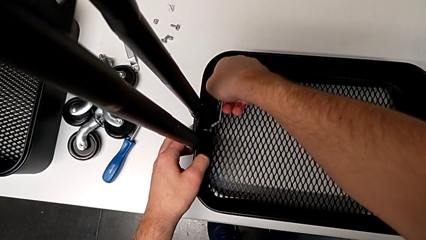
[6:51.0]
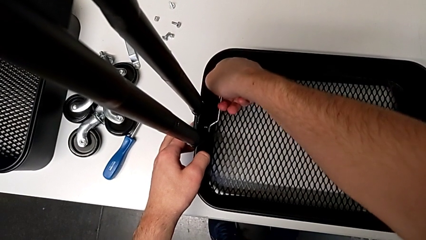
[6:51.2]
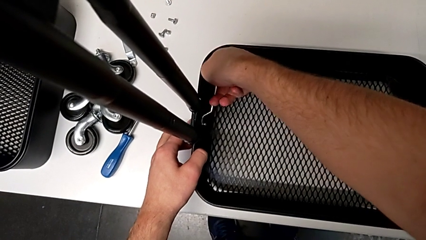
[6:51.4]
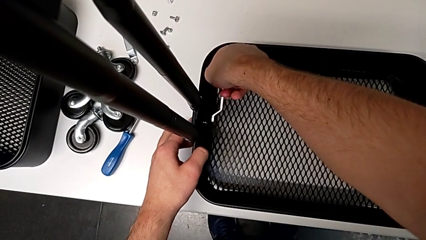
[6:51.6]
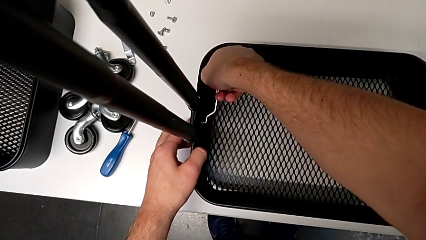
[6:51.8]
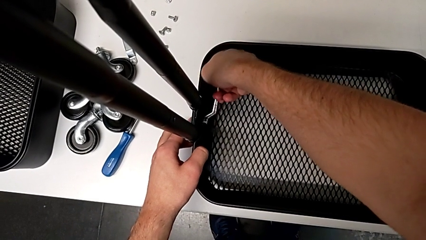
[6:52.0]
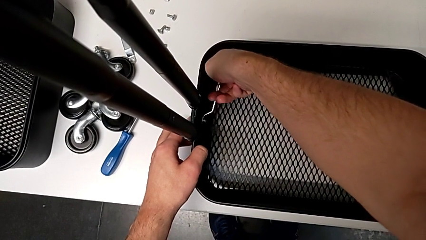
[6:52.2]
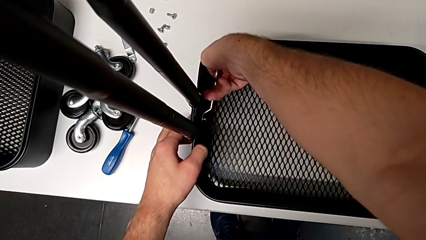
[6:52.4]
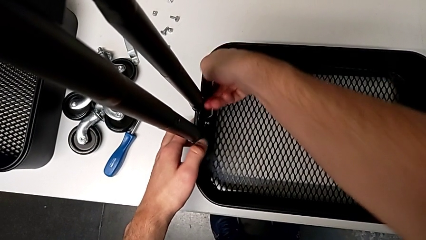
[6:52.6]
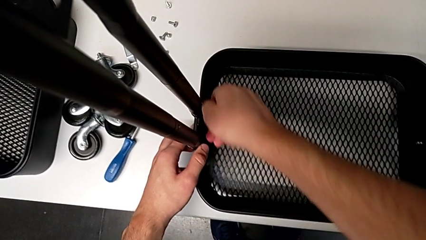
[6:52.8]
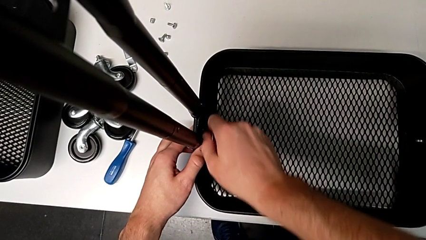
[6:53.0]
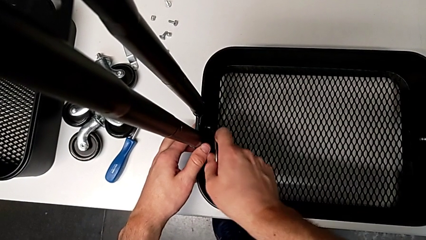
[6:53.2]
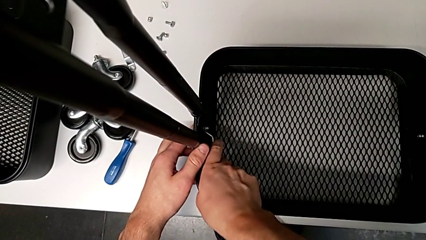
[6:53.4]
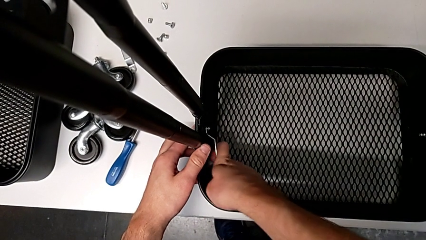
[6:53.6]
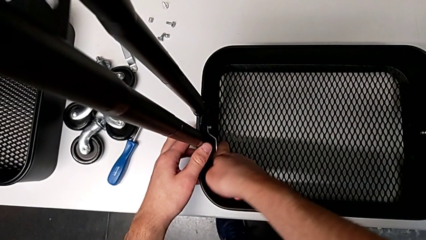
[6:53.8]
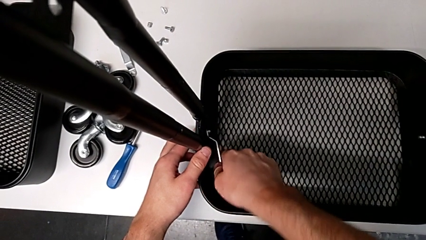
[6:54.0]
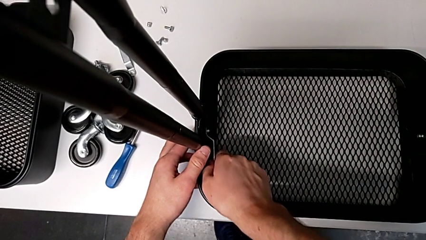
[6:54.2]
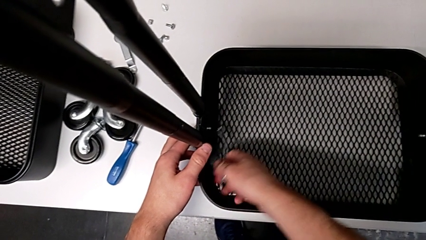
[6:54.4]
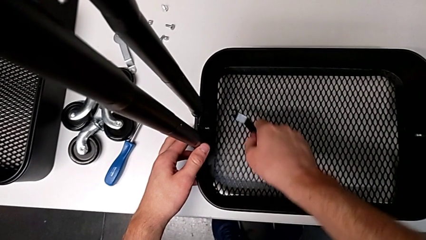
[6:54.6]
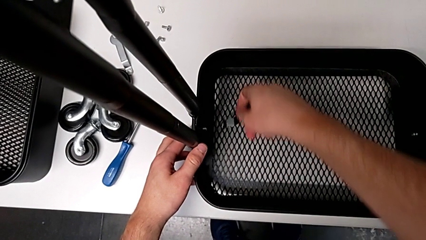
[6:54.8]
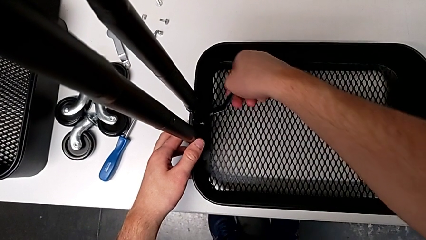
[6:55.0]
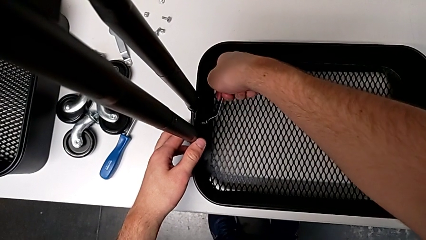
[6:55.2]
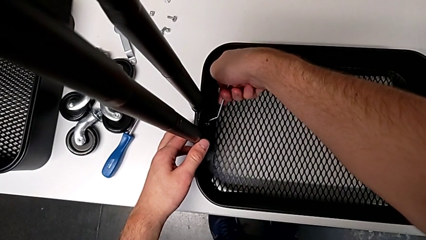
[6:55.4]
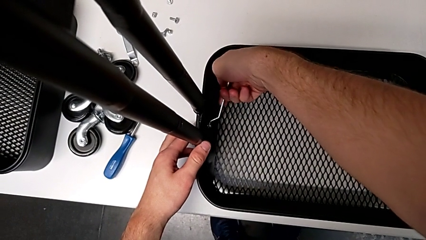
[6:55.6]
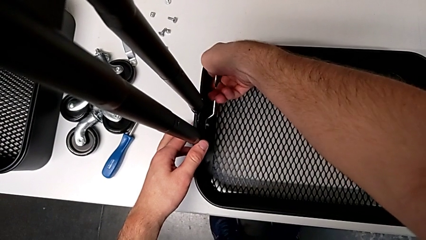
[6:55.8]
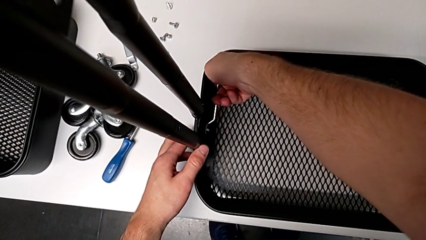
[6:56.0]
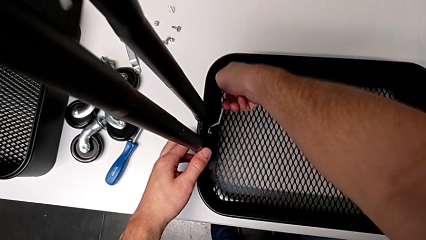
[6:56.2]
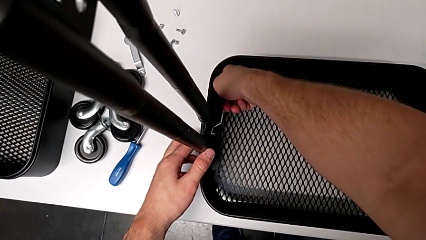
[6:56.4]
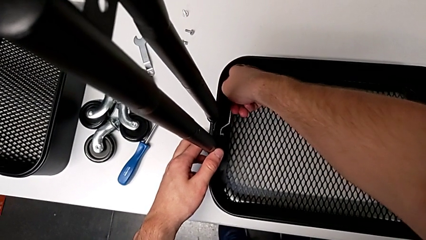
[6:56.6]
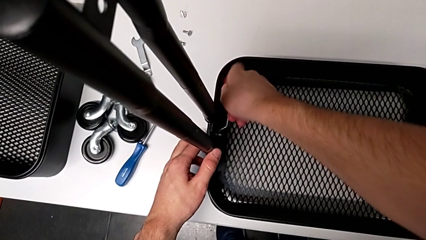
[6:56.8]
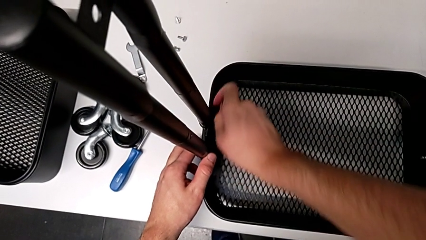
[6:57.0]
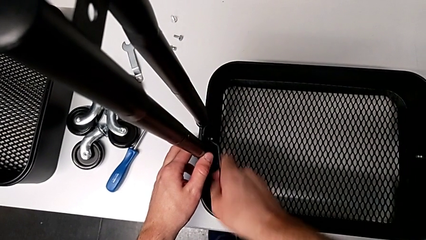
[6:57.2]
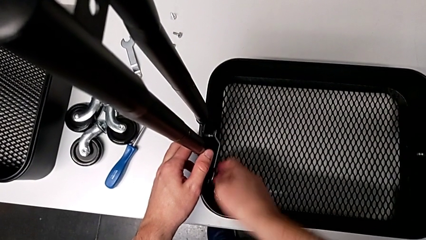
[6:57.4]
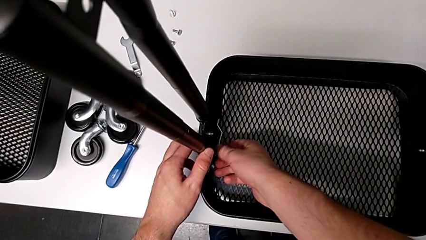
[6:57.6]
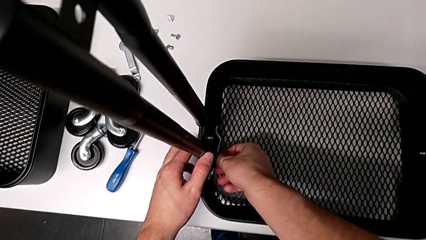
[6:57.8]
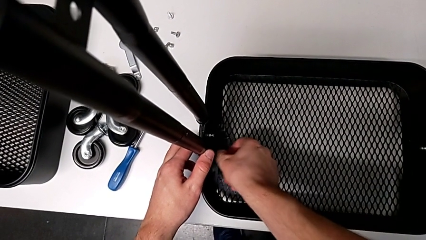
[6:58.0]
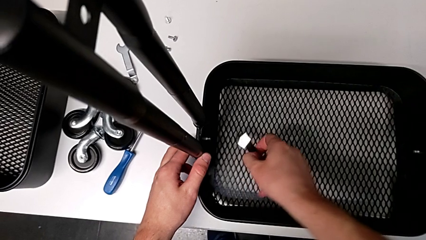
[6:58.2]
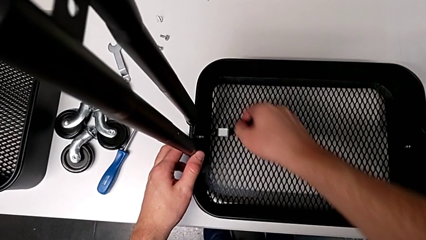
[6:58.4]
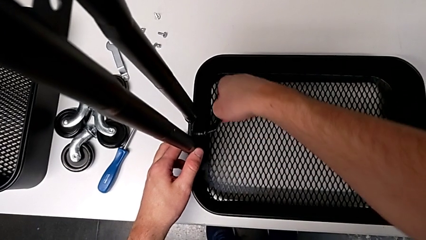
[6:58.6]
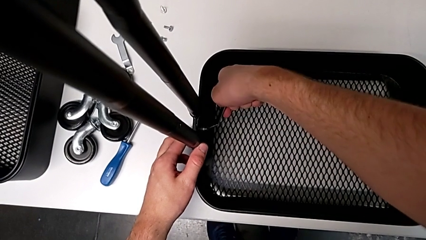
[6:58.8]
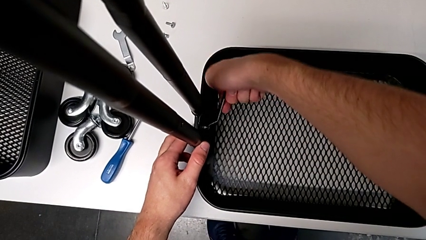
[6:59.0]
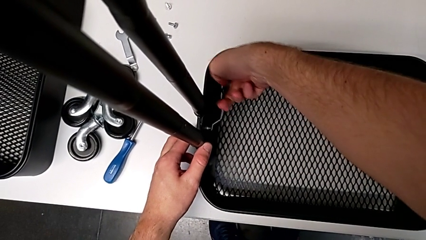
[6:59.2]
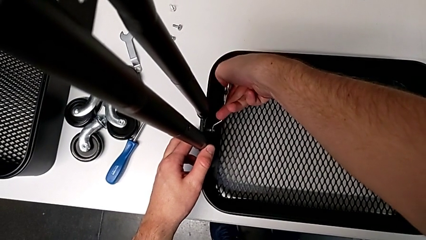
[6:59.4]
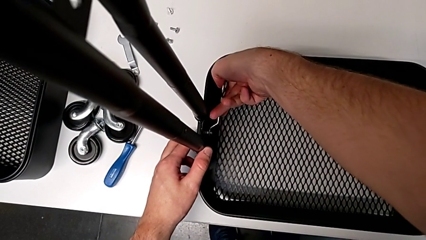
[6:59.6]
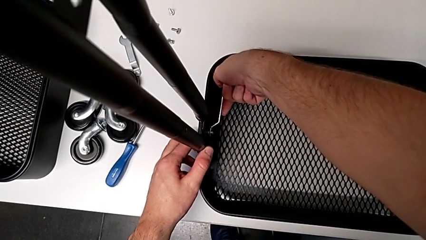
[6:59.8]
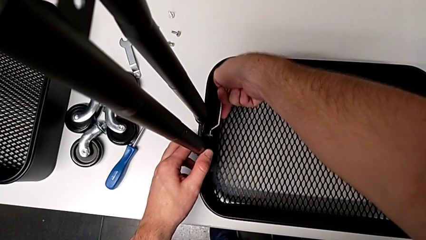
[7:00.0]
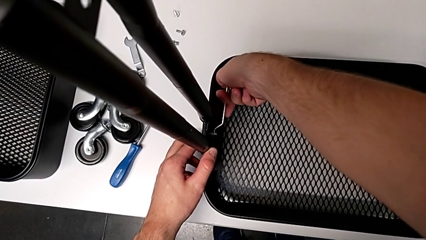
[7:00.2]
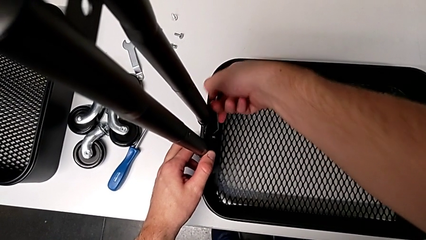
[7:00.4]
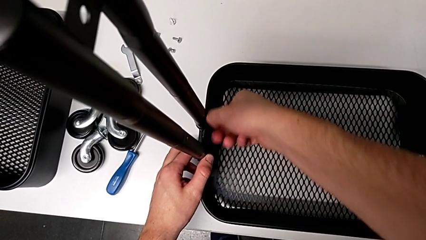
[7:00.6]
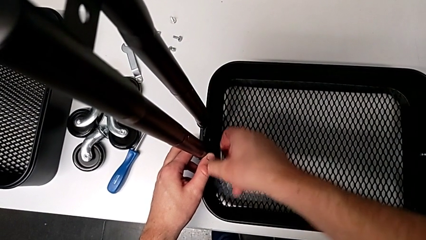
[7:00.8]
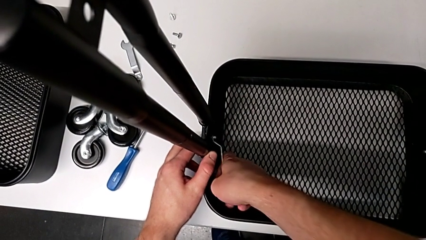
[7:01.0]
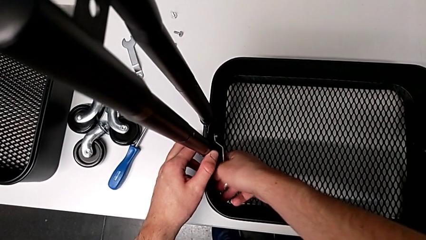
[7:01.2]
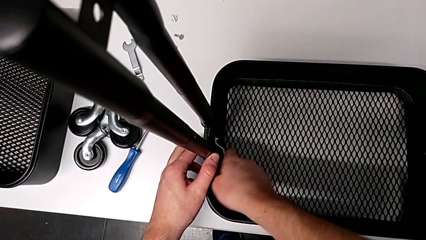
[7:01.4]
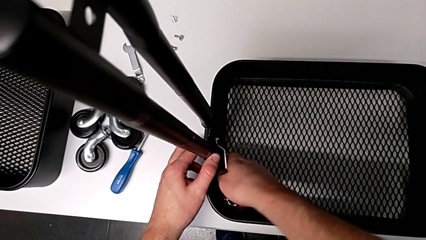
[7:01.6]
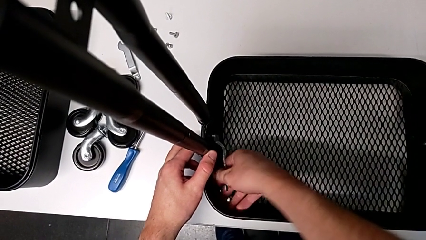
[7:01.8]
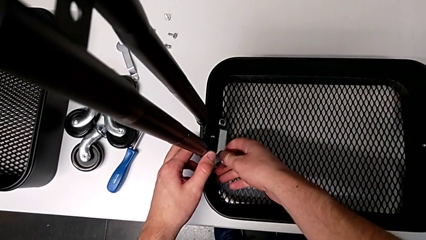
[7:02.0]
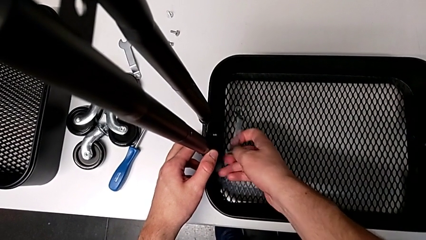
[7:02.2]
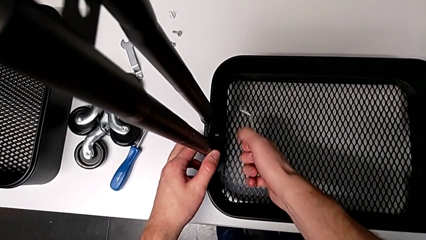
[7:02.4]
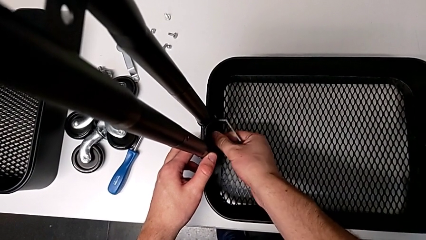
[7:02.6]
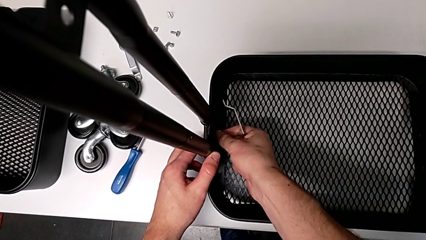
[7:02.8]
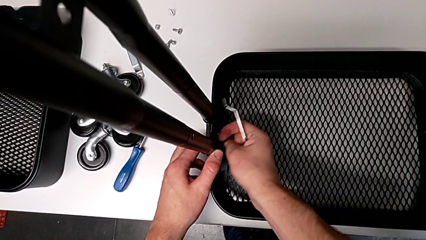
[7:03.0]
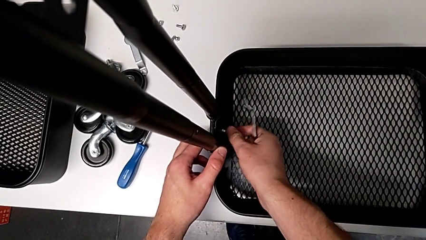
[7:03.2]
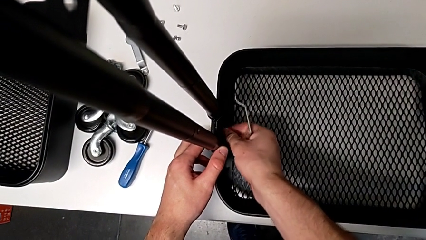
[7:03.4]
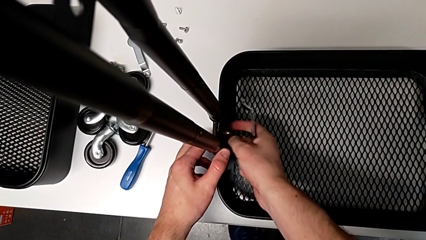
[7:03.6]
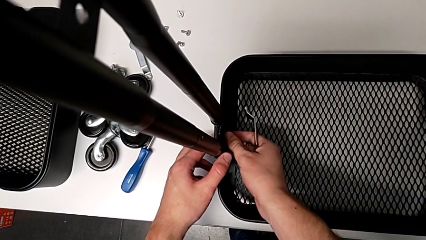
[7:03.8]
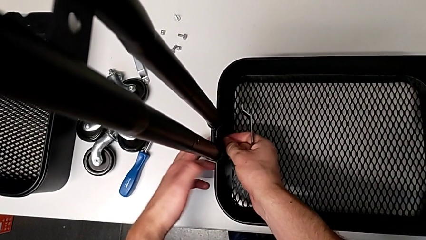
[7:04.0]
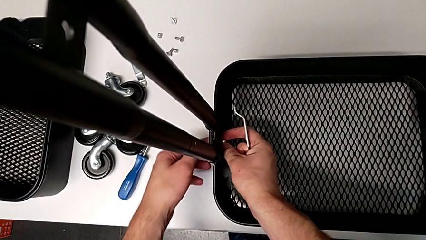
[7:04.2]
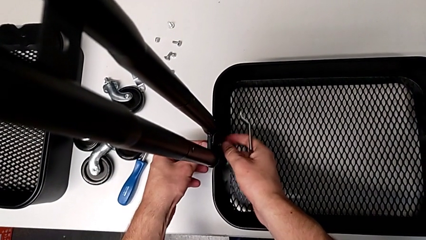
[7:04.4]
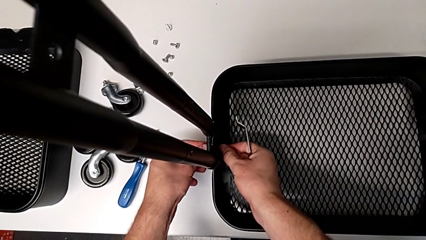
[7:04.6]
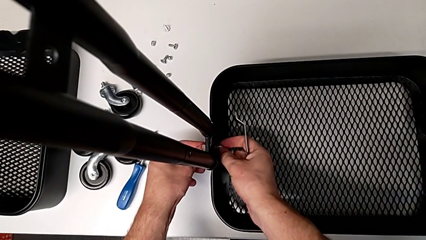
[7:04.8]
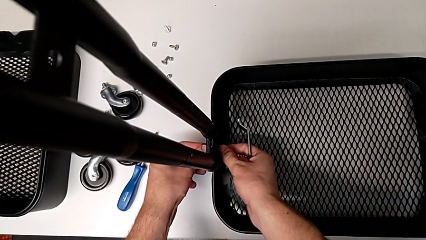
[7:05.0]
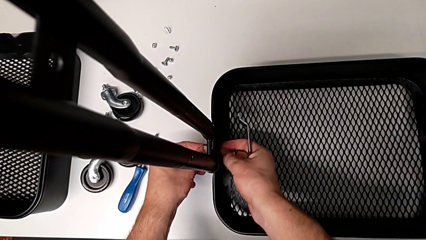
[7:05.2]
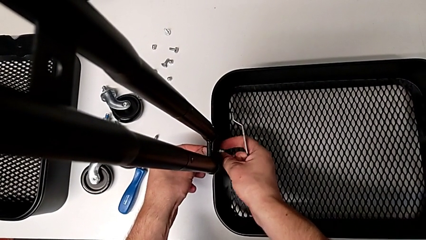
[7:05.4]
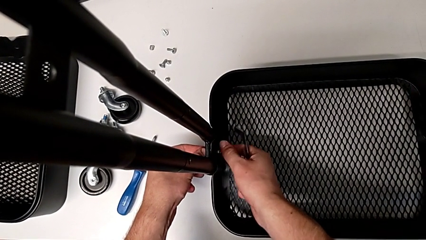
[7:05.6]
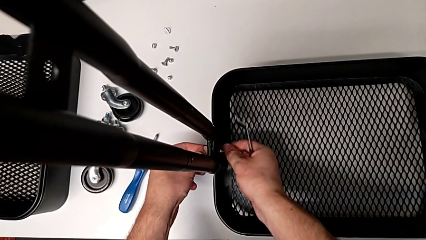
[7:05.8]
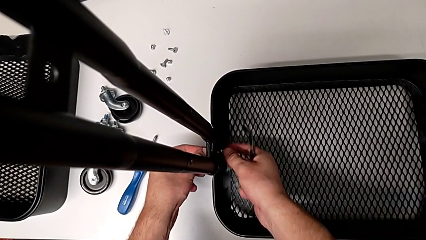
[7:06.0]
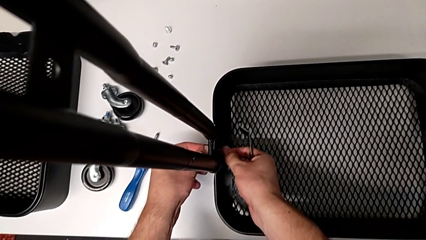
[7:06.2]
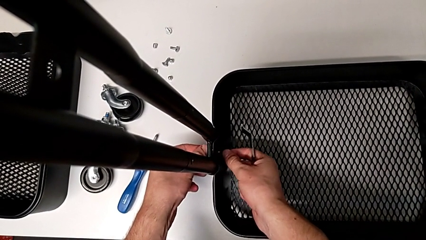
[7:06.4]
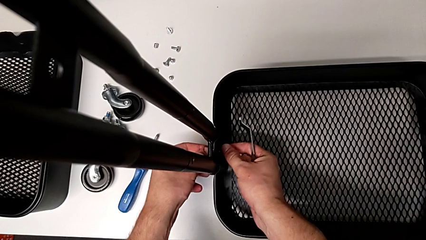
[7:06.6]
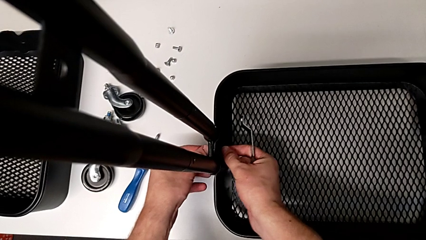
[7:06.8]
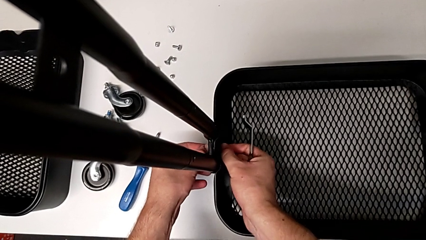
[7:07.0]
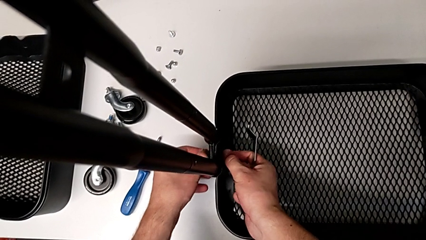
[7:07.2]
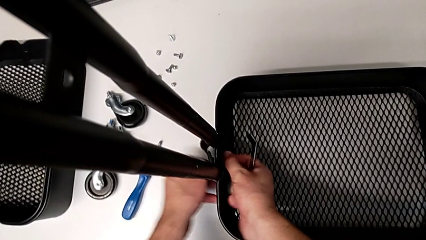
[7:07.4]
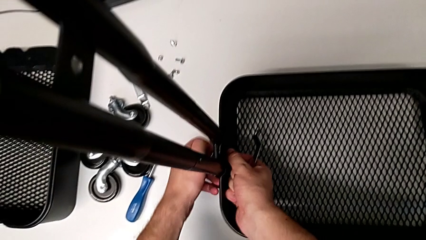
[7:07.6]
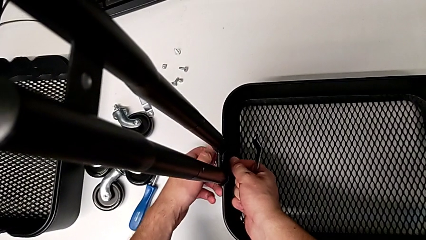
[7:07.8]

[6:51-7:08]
The camera wearer is unscrewing the left bracket of the bottom tray. They keep unscrewing the fifth hexagon cap nut, grab it, unscrew it, grab it and grab the fifth bracket.
